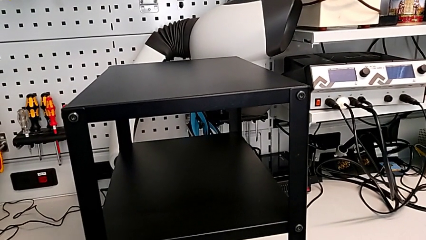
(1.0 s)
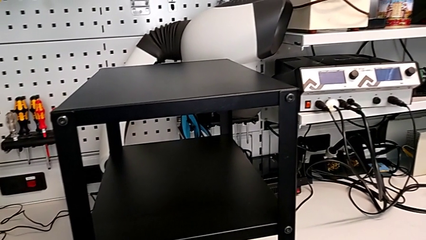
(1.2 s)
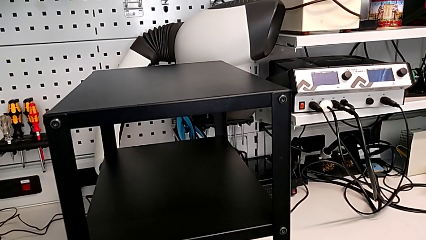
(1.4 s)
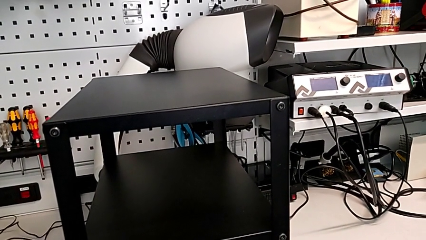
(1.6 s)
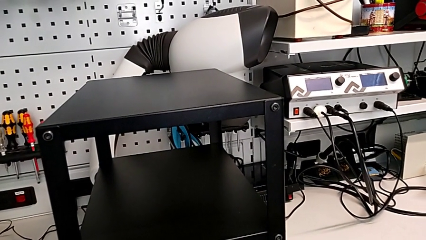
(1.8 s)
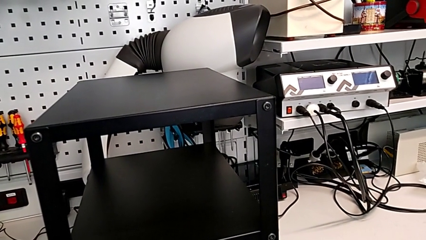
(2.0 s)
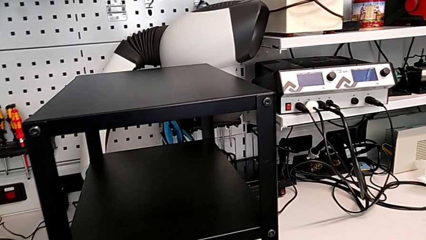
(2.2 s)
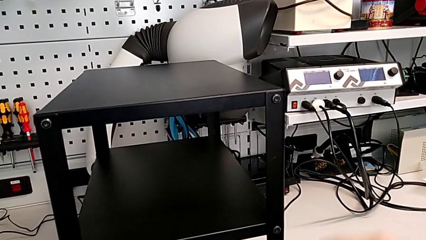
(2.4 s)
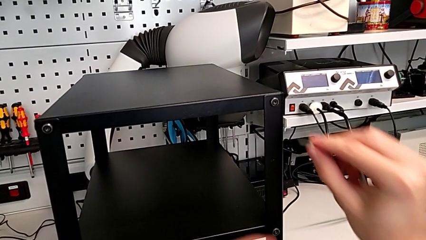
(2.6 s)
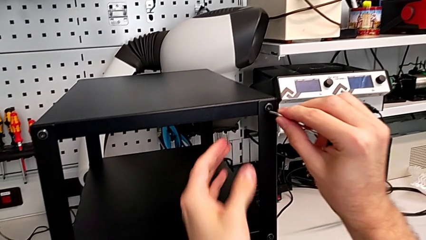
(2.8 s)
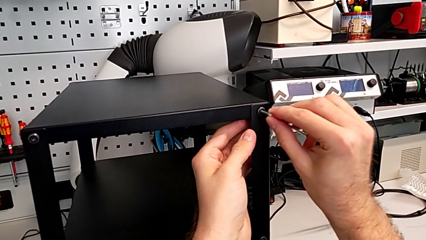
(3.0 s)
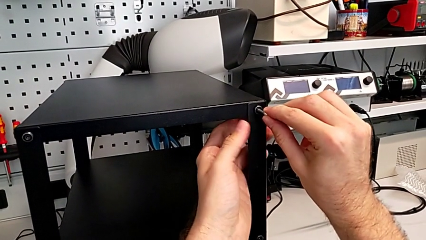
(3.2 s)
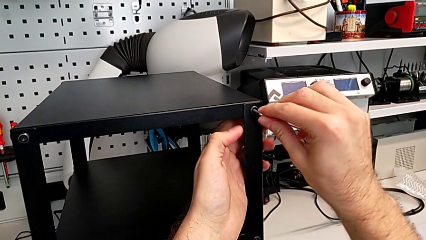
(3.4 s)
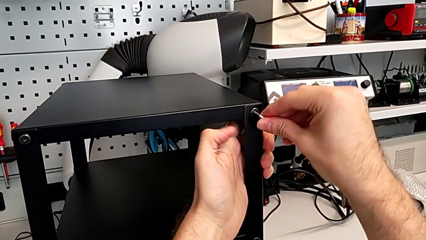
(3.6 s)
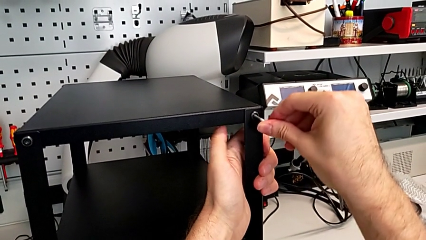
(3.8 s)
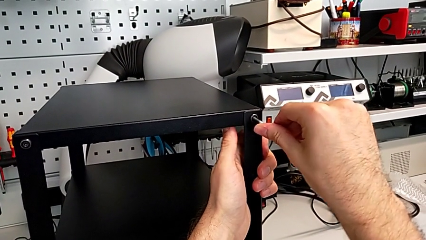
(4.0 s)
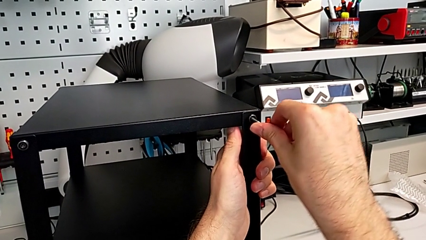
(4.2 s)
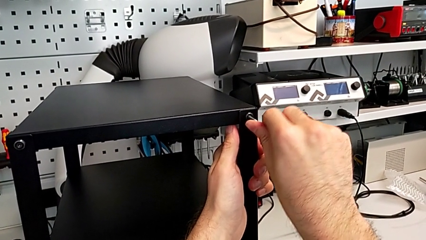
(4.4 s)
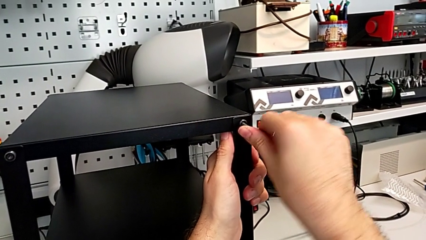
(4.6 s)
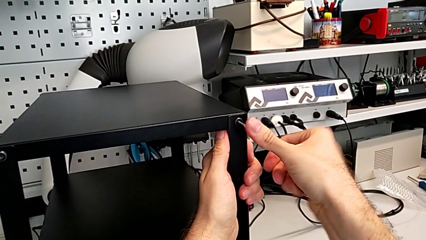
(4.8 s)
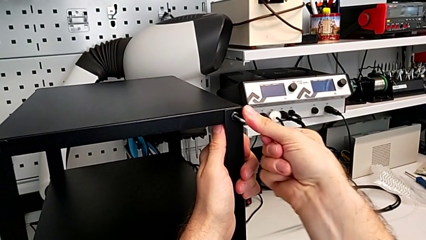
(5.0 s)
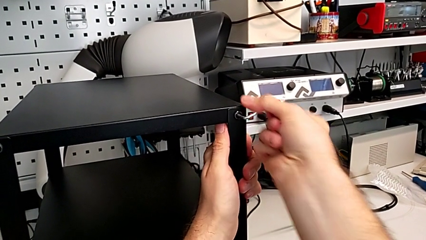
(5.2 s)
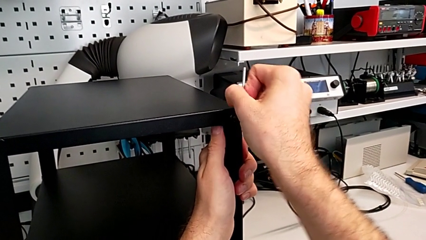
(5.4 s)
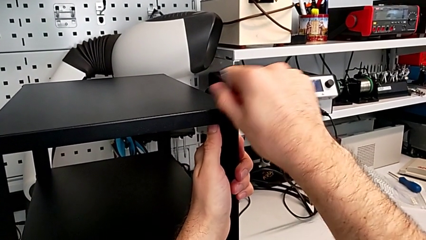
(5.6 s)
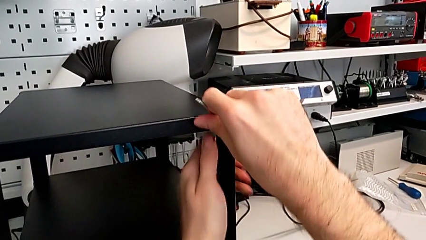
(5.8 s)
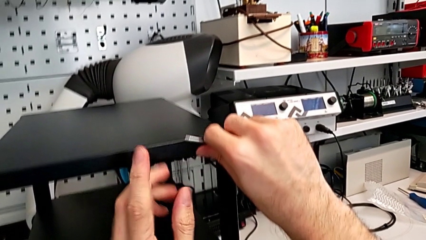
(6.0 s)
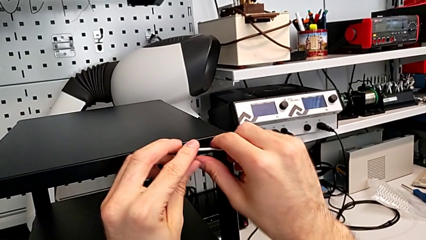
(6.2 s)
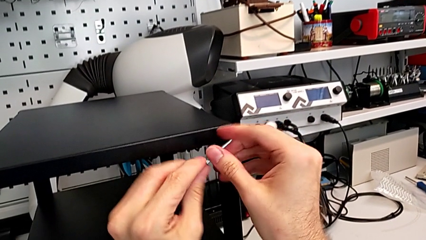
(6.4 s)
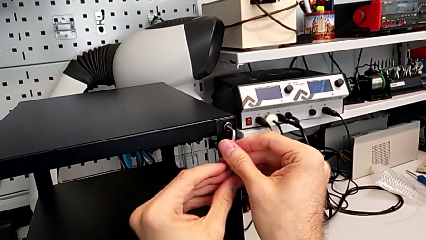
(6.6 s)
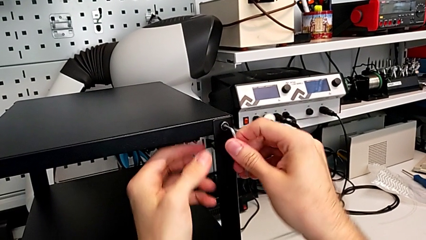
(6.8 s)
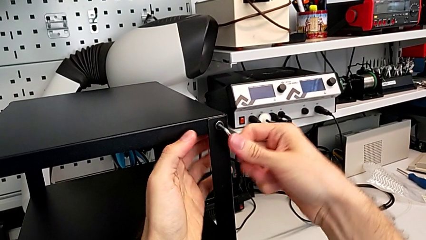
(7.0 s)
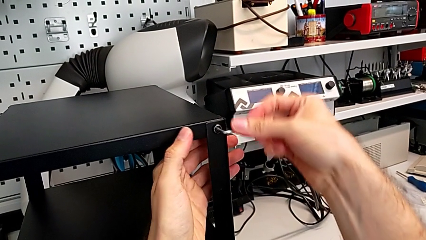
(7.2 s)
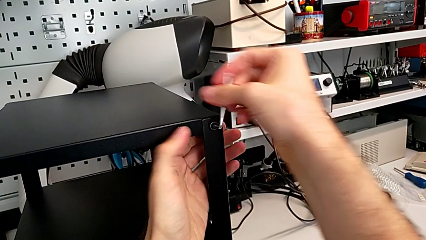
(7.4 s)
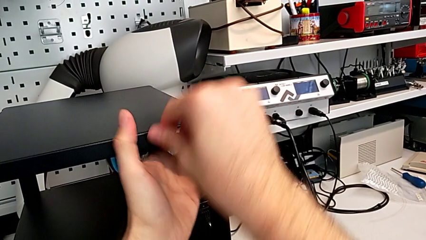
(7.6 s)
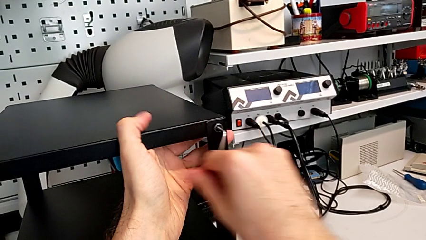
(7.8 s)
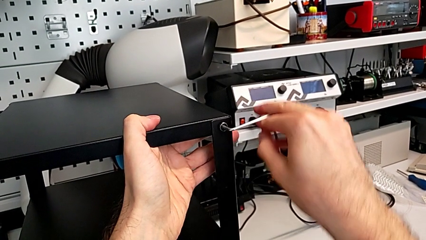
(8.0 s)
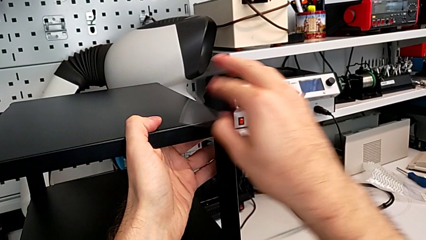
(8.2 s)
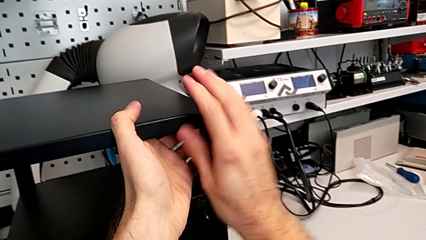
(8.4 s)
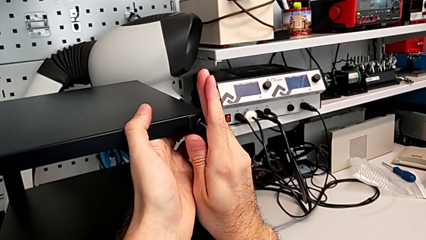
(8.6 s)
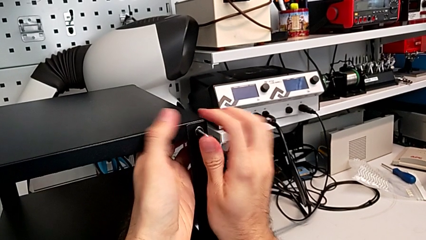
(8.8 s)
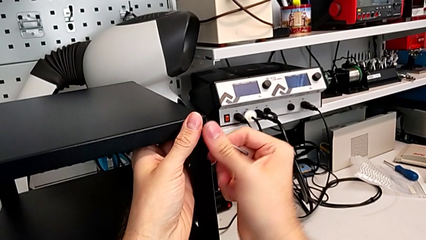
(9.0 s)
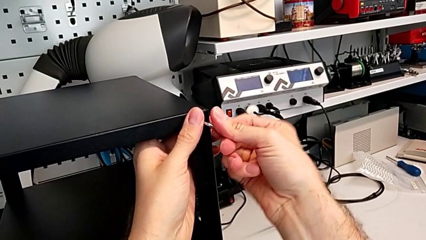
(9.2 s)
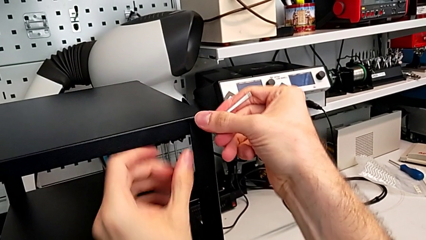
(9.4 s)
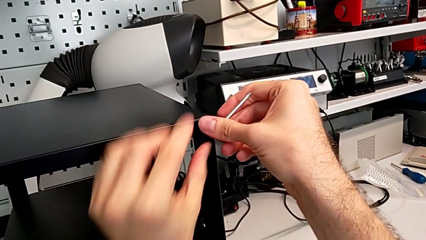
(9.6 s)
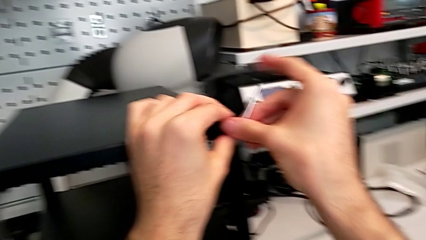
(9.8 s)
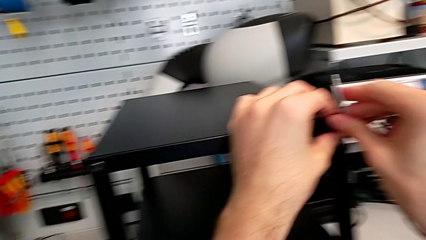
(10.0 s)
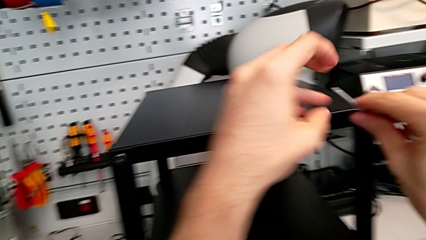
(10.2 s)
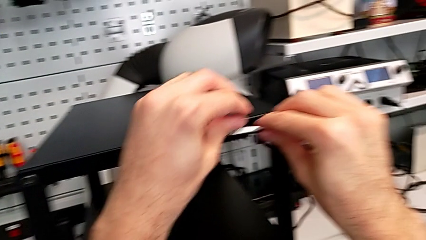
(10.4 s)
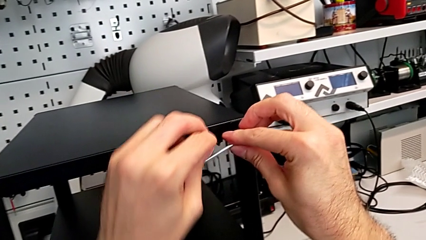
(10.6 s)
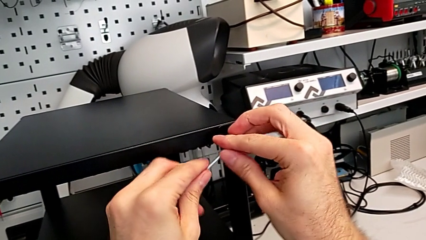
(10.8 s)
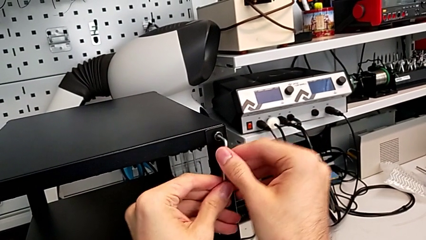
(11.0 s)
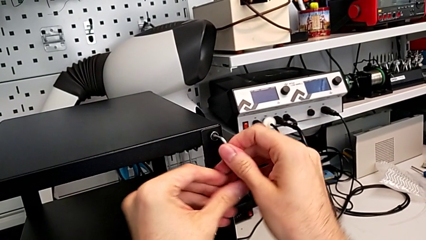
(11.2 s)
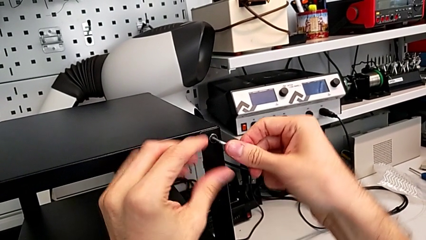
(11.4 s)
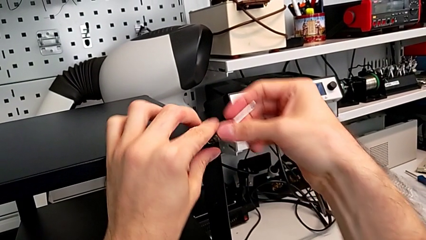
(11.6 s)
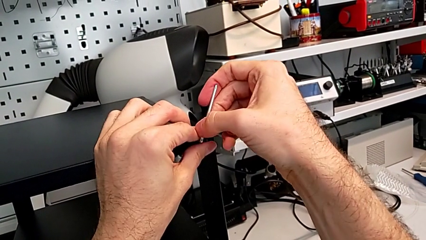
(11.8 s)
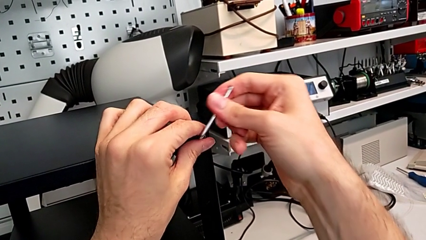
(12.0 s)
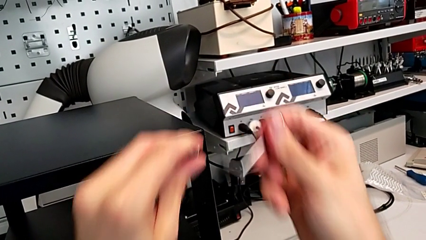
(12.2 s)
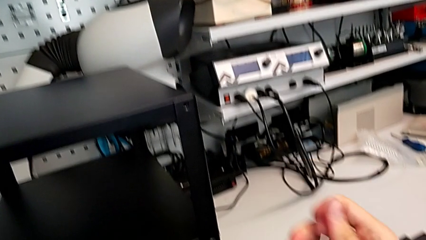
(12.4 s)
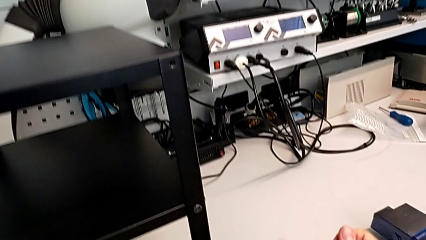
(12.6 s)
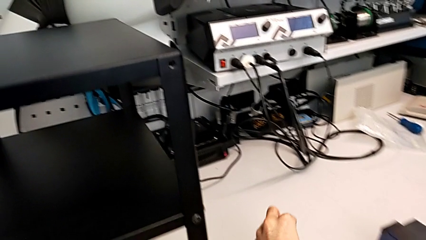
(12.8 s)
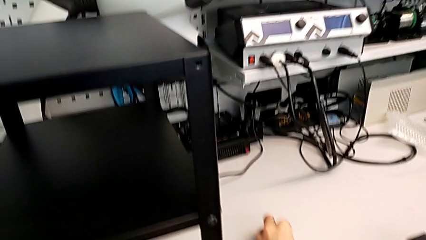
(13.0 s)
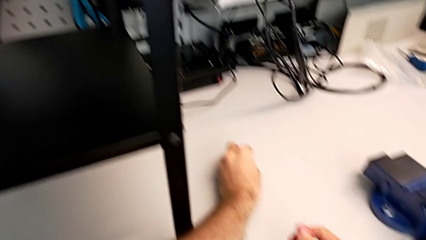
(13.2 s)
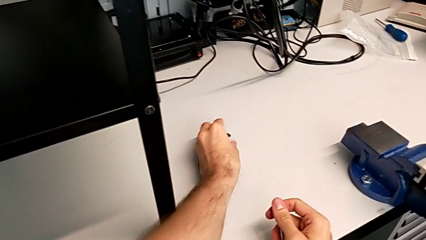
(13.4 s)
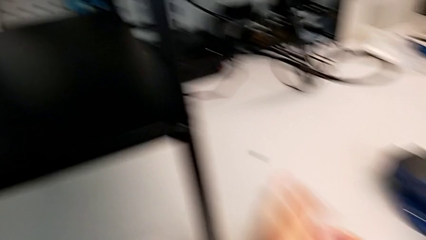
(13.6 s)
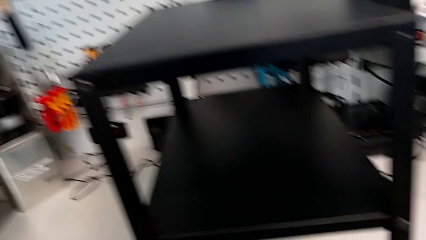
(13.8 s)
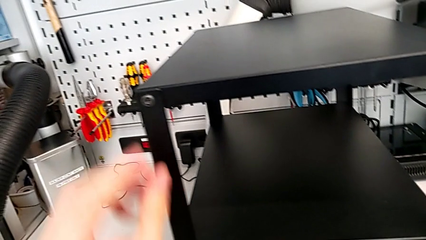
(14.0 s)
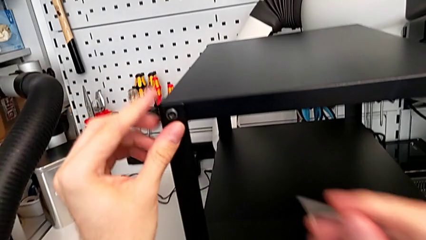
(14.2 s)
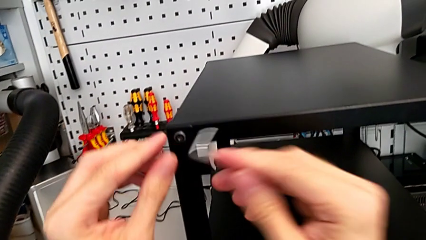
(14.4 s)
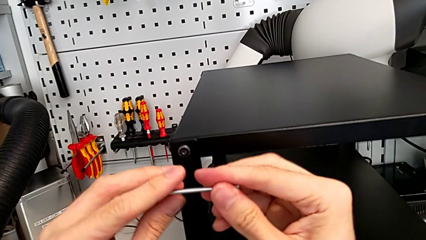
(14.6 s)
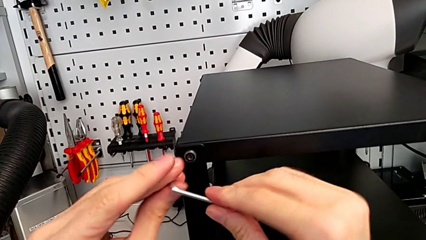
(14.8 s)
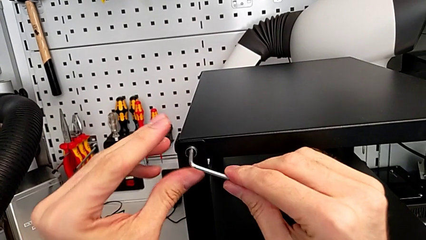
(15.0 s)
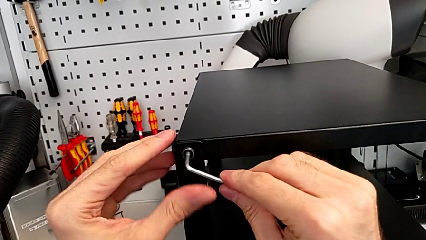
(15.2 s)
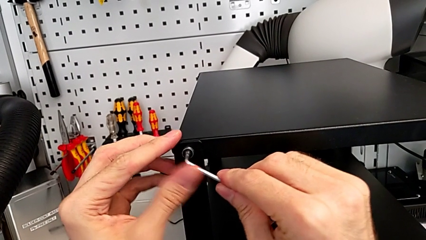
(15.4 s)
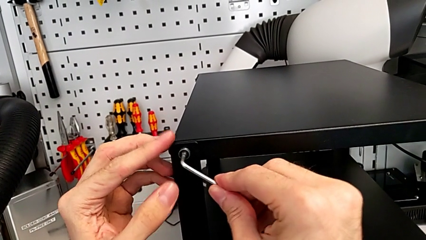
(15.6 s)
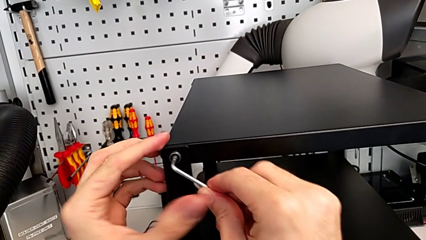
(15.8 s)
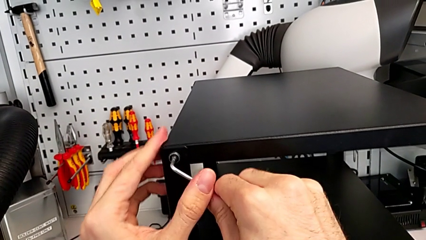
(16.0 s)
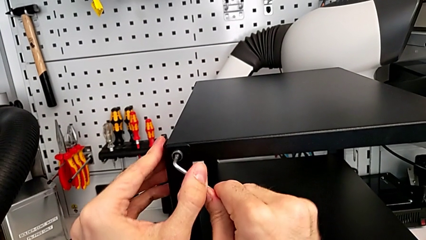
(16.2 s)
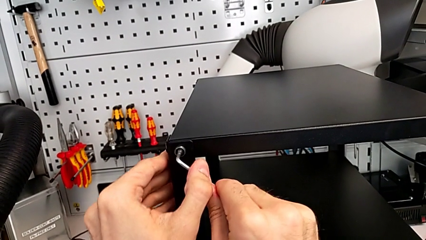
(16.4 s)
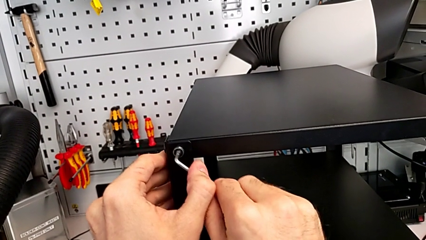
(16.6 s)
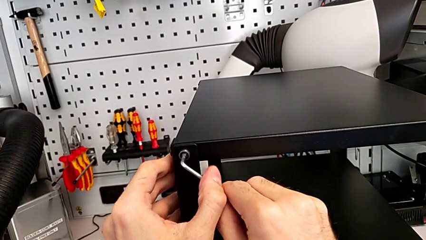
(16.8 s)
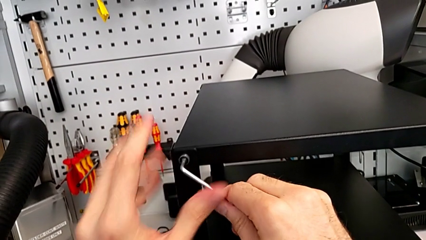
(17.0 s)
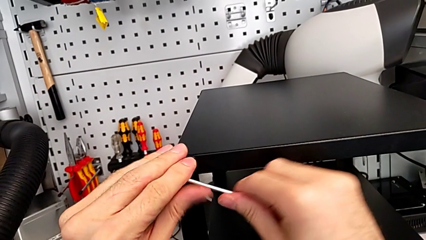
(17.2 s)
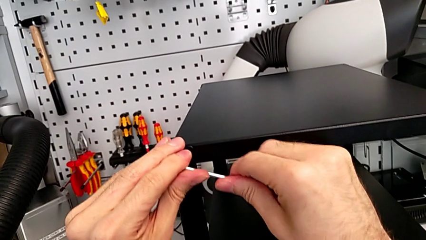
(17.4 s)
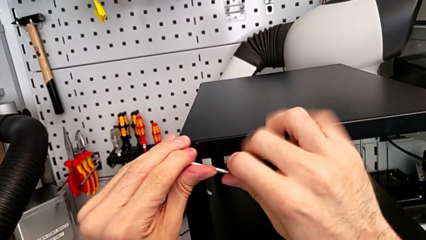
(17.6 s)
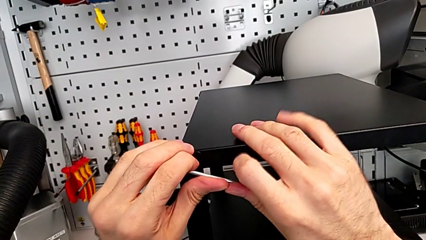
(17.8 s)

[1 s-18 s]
The camera wearer is unscrewing two screws from the top table. They grab the Allen wrench, insert it, unscrew the hex socket head, disassemble it, place it, approach it, insert the Allen wrench and begin to unscrew the hex socket head.
